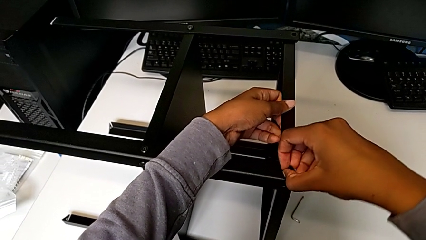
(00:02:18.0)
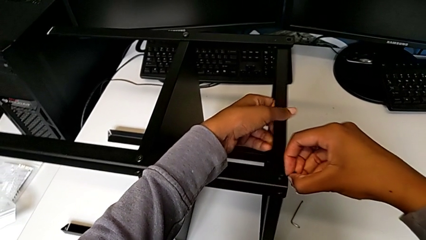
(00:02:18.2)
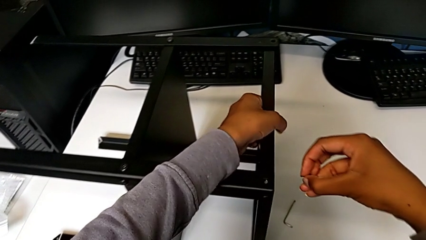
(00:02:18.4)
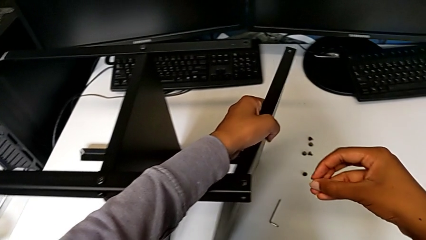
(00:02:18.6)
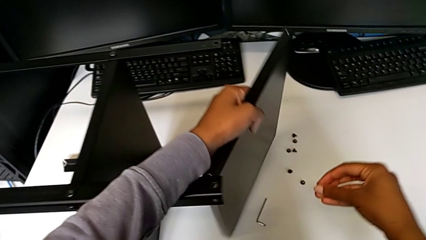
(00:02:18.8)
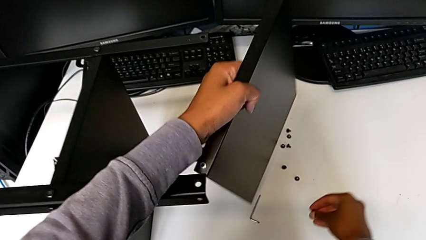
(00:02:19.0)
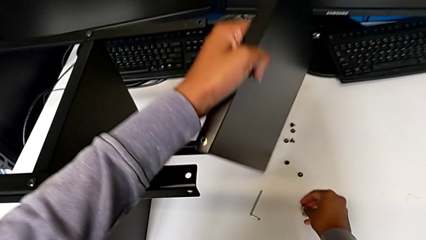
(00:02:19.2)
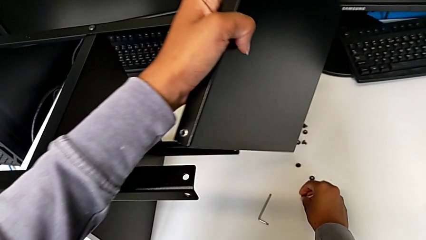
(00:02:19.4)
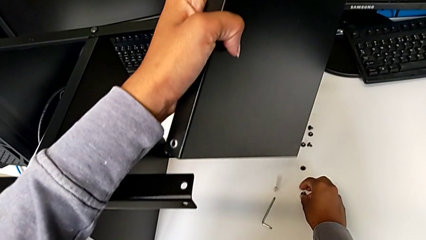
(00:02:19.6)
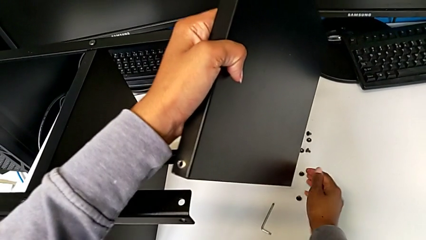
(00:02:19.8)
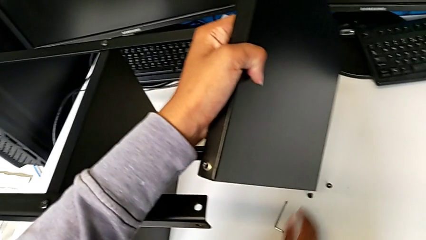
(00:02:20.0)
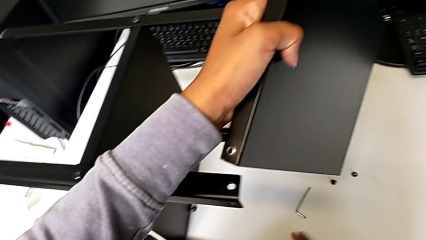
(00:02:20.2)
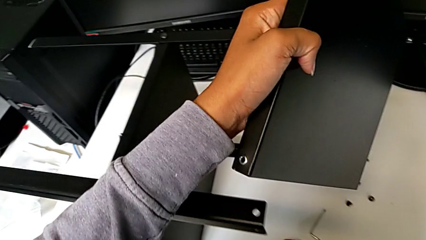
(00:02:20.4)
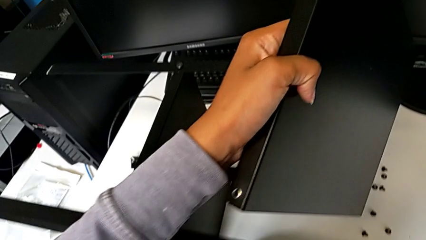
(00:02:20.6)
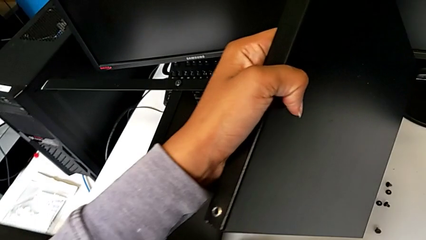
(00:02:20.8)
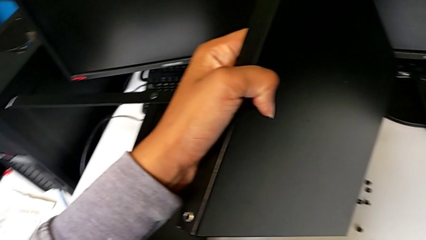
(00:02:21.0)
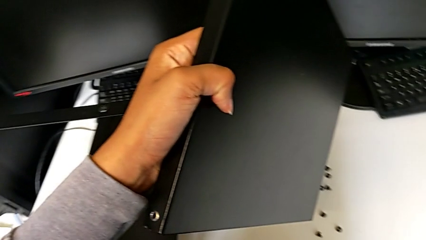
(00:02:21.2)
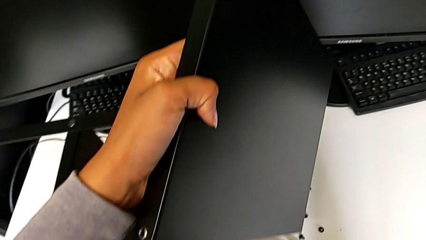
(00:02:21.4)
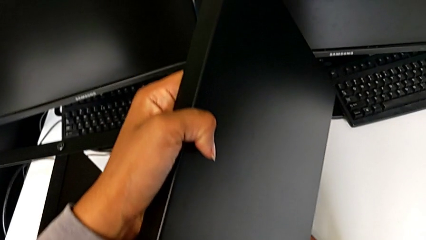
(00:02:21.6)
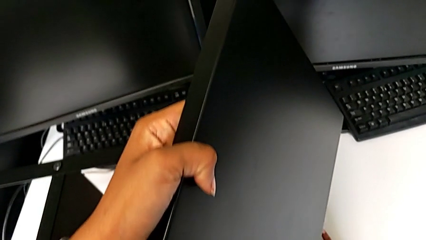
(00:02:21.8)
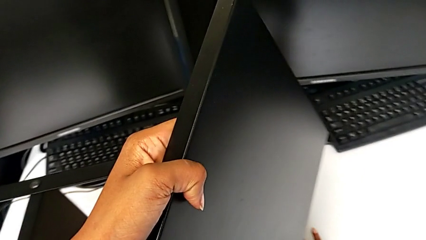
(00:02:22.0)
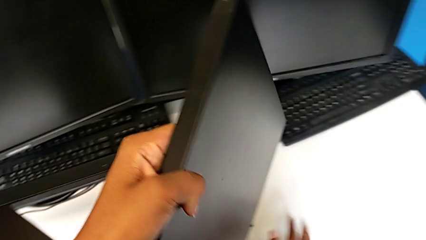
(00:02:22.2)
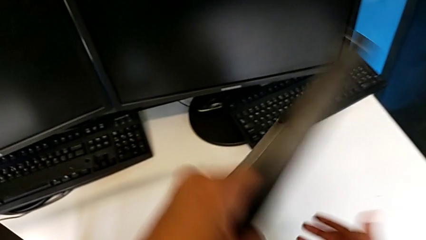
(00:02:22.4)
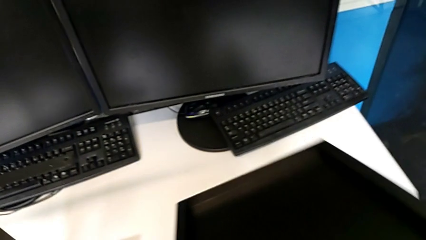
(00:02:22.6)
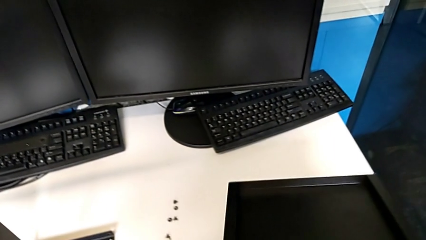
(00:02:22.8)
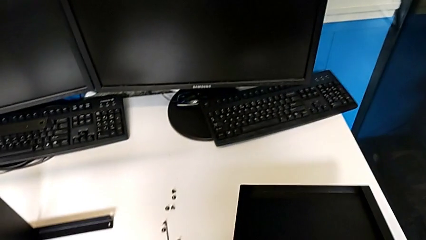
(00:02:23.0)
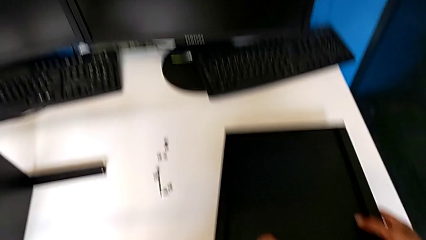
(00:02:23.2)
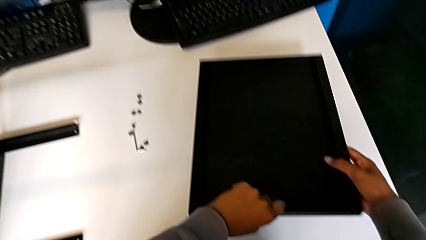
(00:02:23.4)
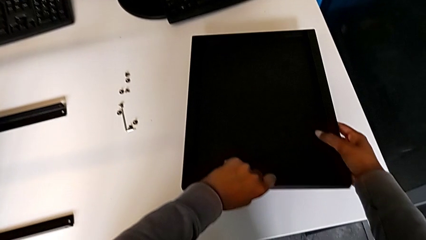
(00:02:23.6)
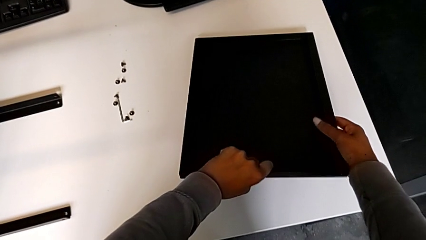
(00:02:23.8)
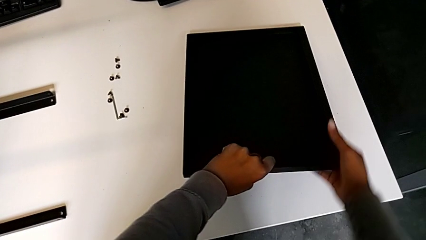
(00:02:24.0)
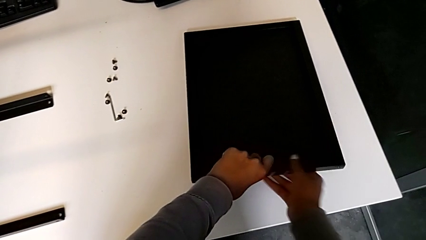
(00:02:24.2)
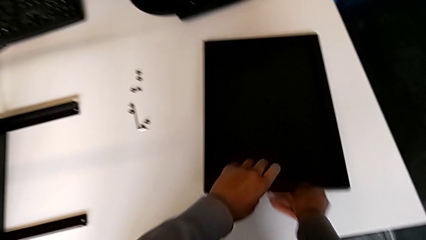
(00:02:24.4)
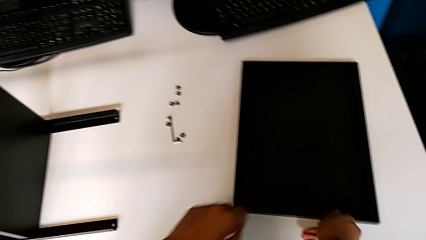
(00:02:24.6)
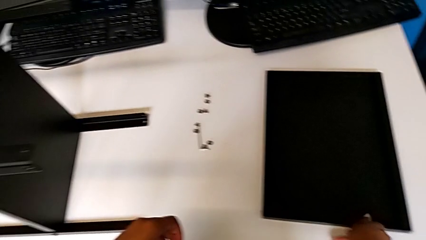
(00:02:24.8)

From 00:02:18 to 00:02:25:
The camera wearer is disassembling the top tray from the table. They disassemble the hex socket head and disassemble the top tray. They place the hex socket head with the right hand, wrongly drop it with the right hand and place the top tray.

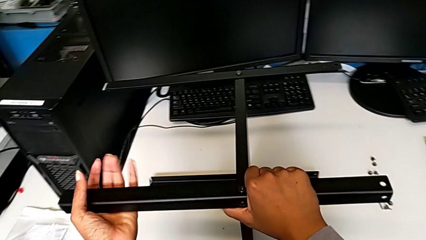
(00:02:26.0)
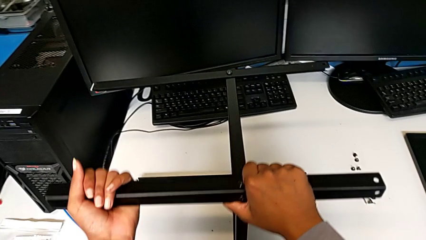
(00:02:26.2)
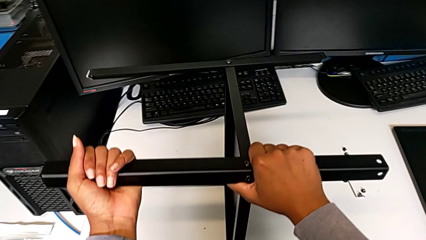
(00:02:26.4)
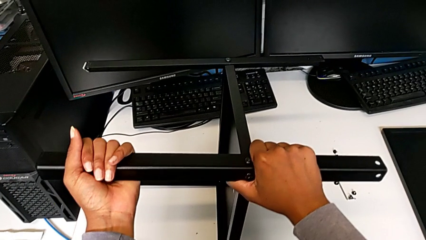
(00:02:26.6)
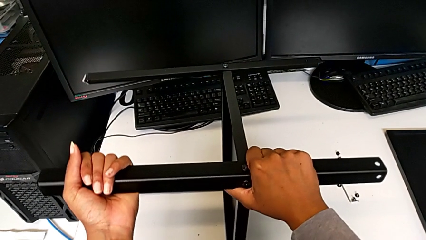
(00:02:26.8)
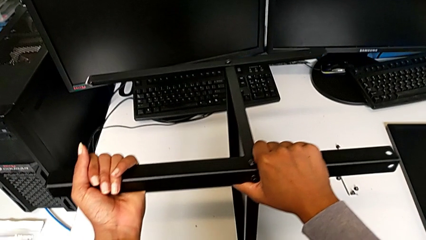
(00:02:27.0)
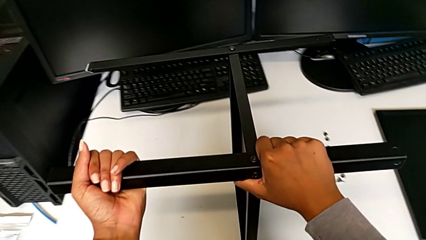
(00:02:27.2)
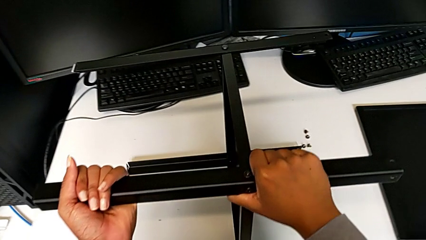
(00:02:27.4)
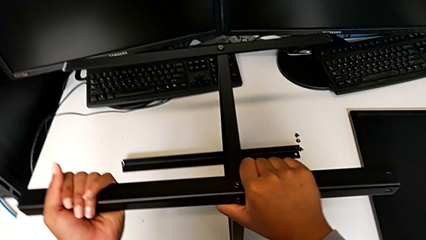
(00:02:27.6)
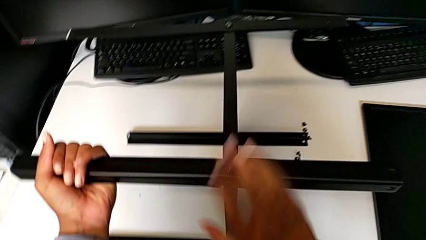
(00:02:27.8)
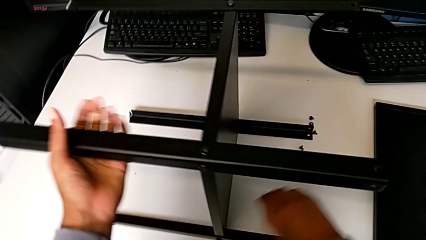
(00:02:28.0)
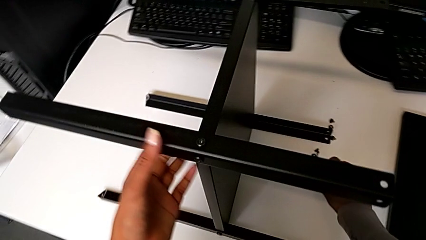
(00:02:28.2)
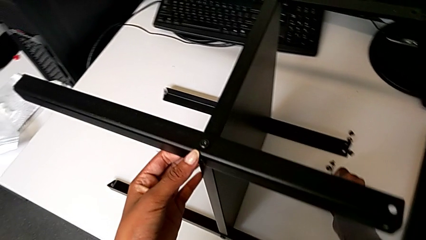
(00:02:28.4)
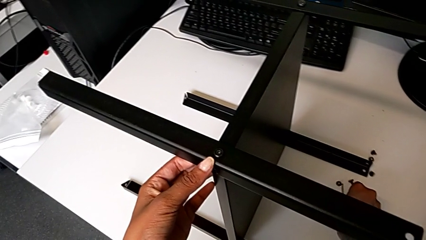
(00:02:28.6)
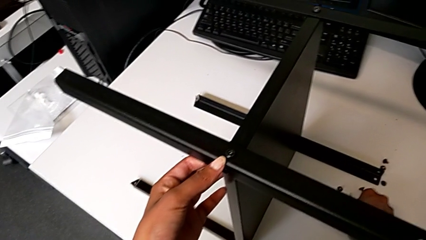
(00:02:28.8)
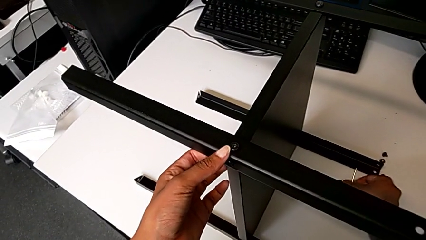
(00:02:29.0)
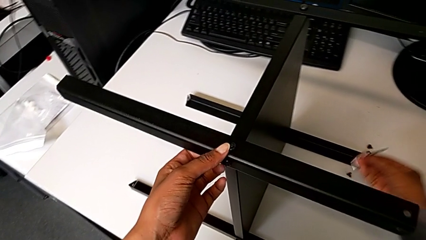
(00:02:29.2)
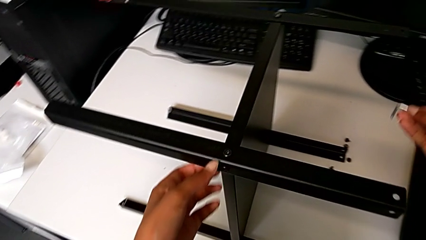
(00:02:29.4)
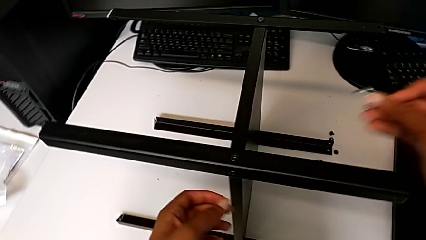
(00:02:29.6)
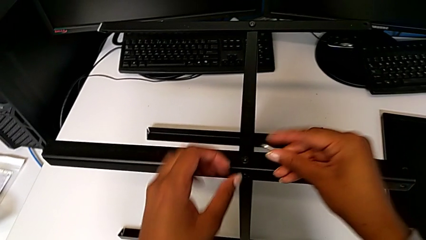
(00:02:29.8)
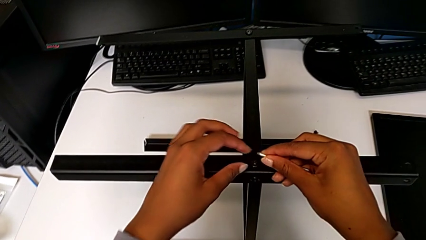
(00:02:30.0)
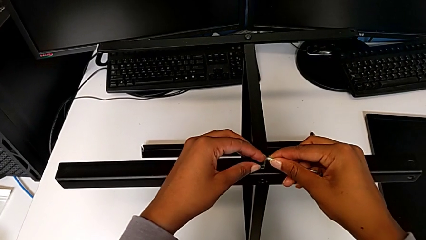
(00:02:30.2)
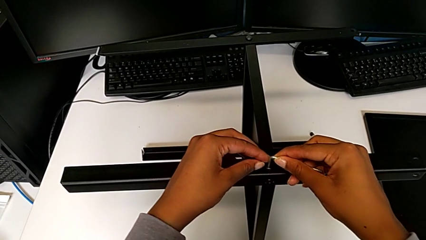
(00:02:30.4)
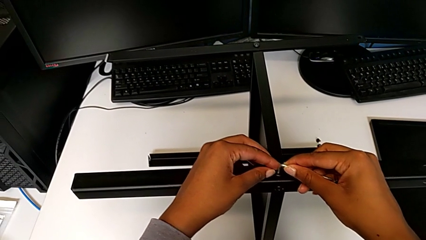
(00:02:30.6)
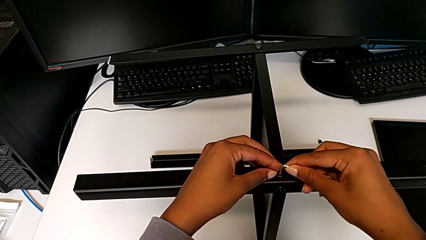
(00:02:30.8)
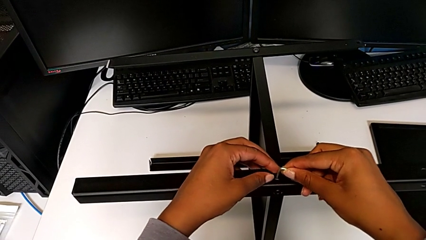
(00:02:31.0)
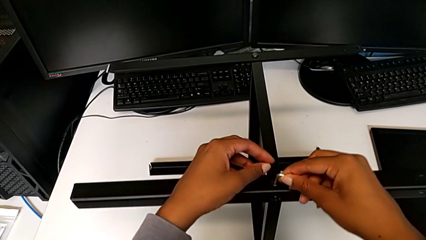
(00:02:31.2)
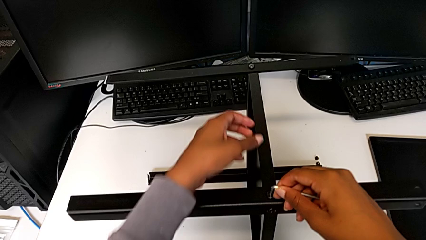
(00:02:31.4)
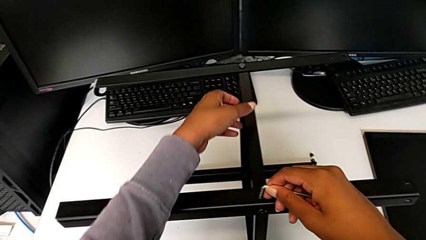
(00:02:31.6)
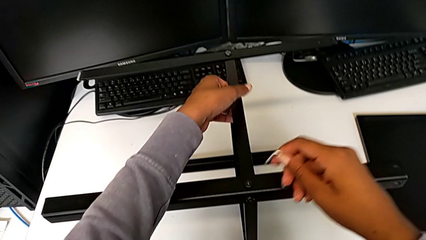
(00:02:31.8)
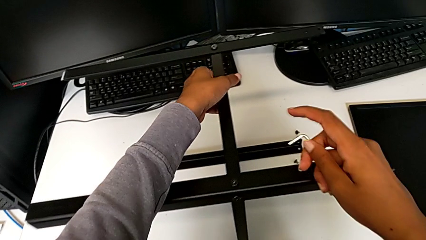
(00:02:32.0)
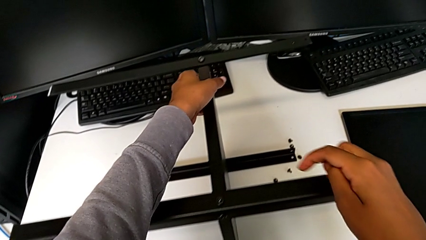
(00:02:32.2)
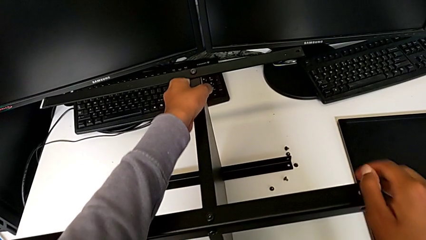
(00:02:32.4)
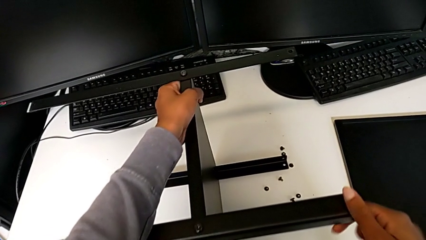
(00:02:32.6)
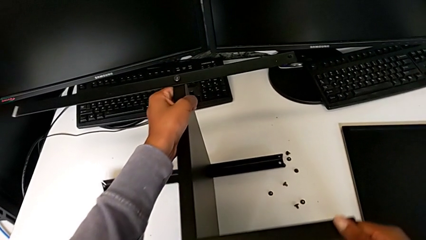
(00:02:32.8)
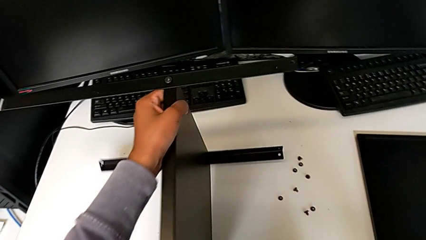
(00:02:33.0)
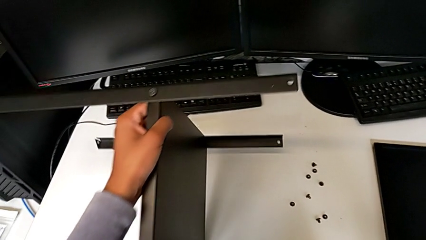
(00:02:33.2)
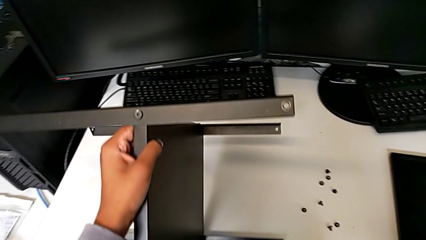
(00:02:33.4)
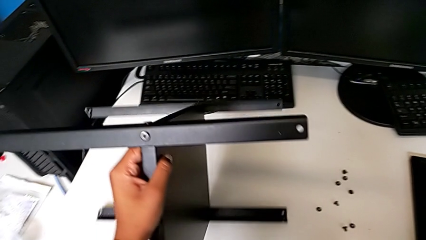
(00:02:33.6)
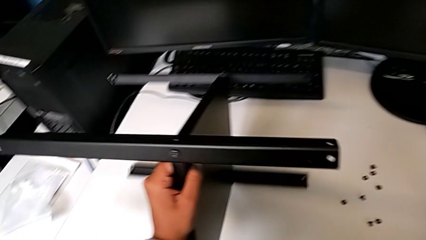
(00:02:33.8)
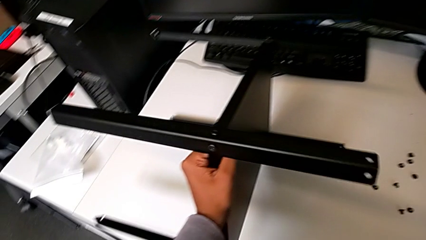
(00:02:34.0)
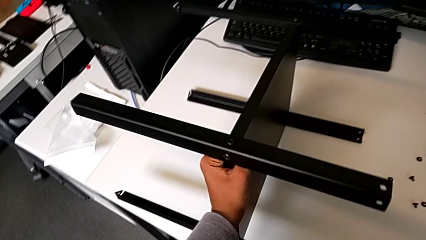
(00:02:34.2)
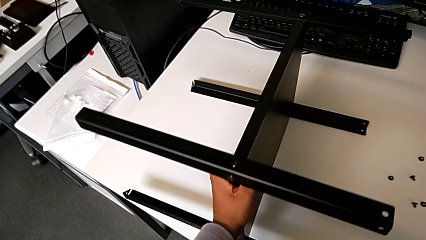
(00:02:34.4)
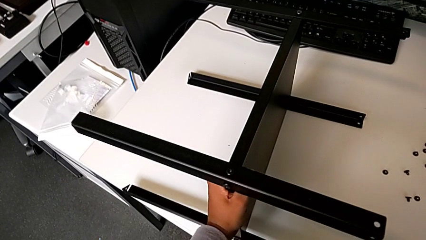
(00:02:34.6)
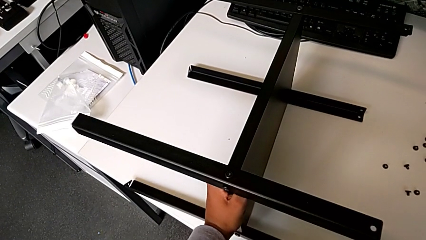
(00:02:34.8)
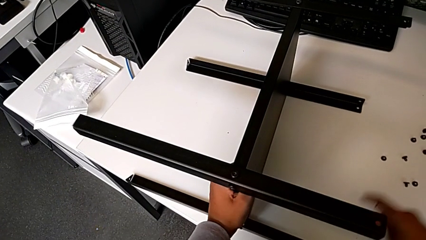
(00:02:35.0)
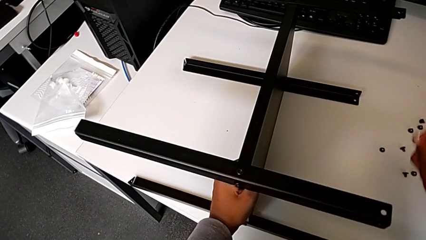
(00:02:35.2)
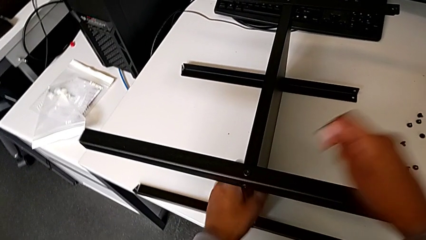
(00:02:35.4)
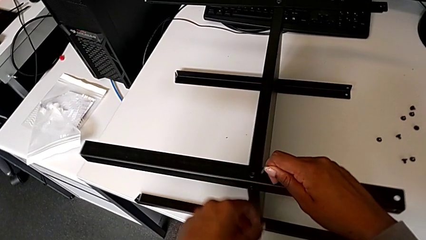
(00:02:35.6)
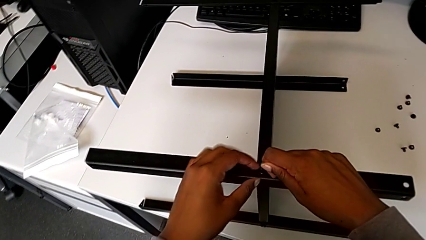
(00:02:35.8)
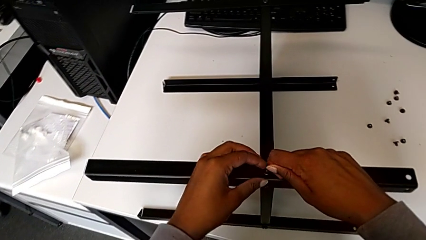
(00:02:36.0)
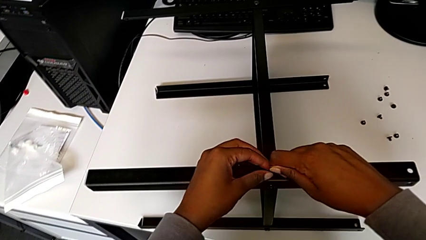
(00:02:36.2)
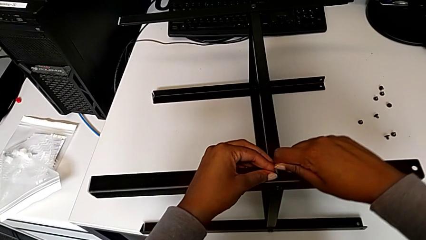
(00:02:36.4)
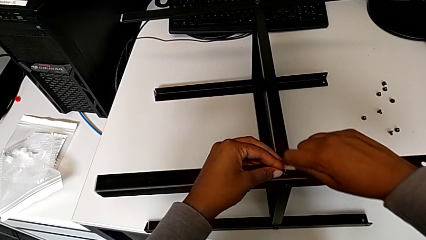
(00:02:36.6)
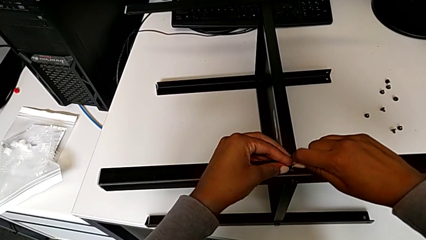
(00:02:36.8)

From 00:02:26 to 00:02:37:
The camera wearer is unscrewing the screw of the leg from the shelf. They lift the nightstand, align it, grab the Allen wrench and wrongly insert it. They rotate the nightstand and insert the Allen wrench.
